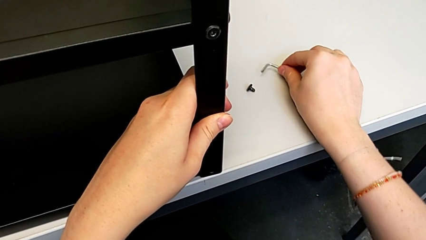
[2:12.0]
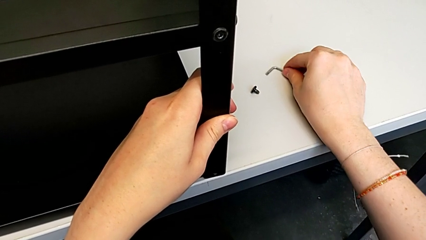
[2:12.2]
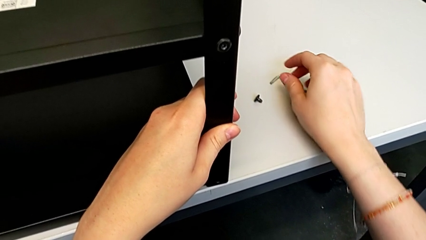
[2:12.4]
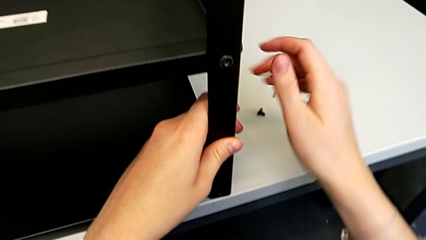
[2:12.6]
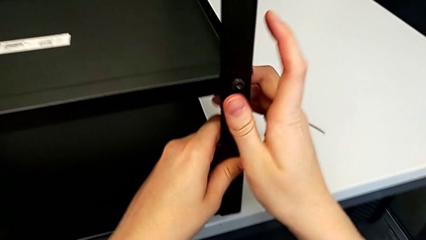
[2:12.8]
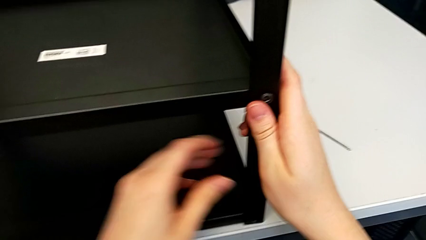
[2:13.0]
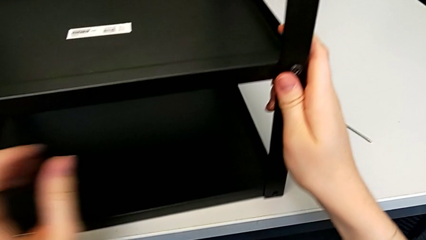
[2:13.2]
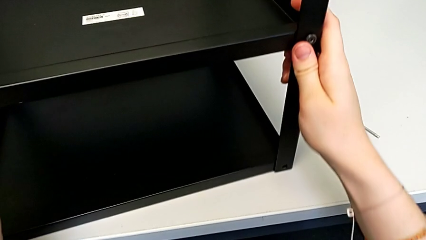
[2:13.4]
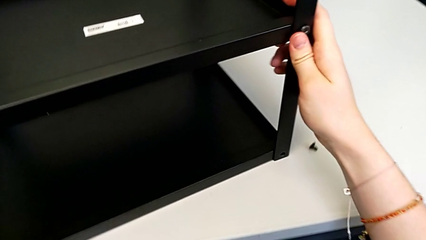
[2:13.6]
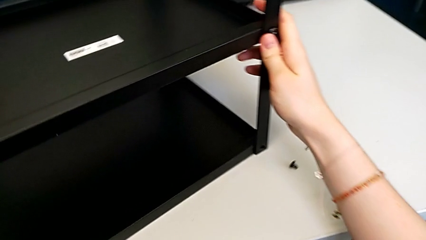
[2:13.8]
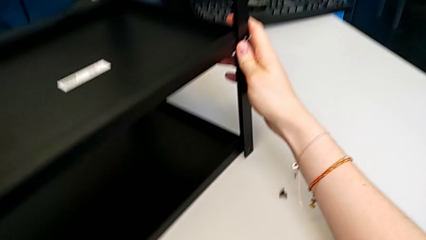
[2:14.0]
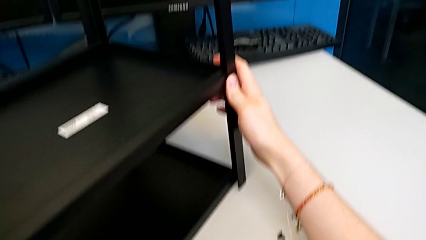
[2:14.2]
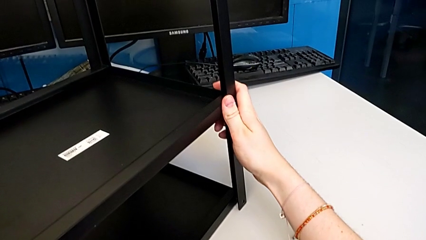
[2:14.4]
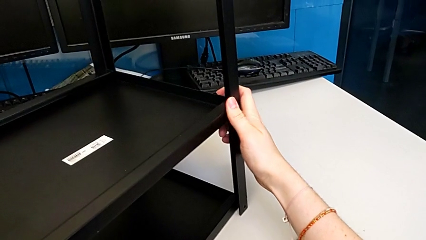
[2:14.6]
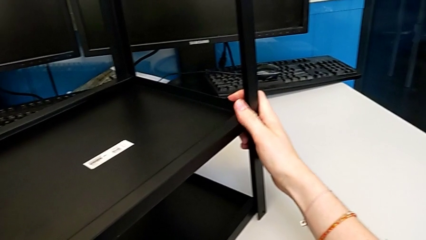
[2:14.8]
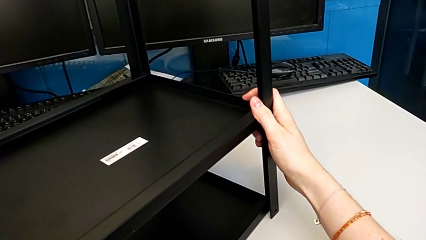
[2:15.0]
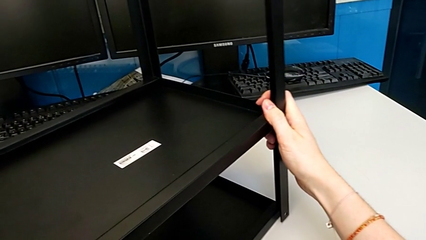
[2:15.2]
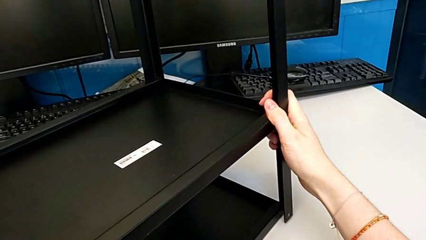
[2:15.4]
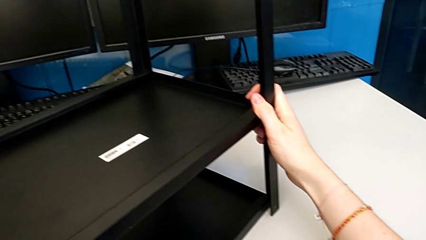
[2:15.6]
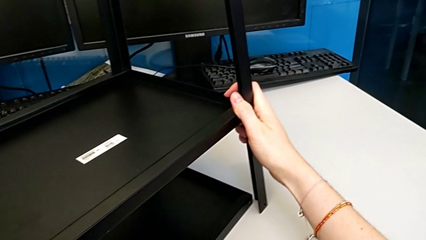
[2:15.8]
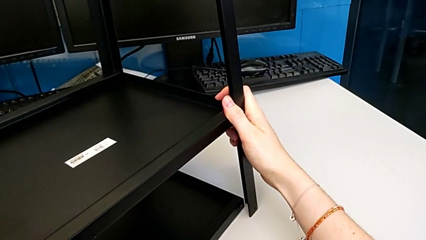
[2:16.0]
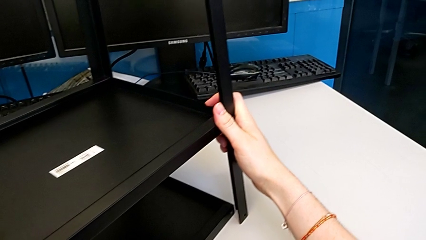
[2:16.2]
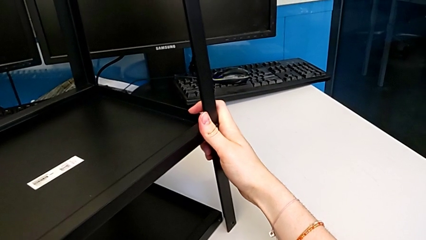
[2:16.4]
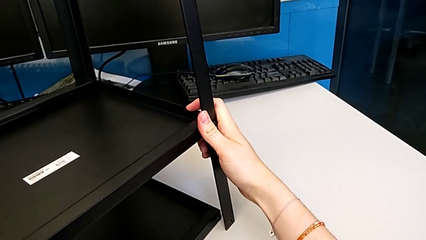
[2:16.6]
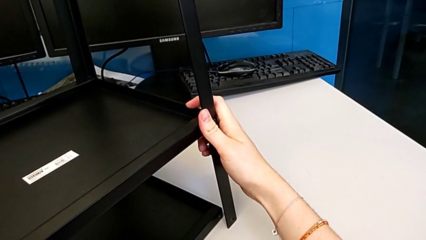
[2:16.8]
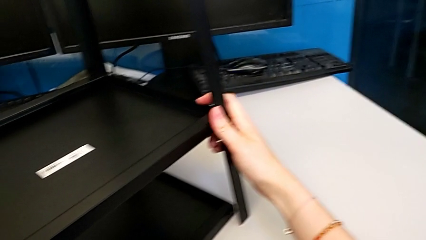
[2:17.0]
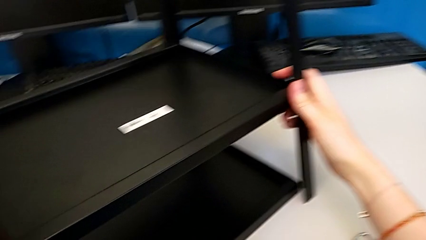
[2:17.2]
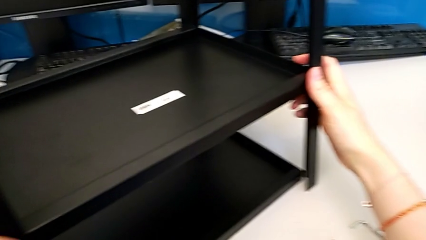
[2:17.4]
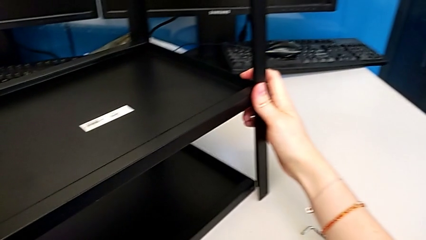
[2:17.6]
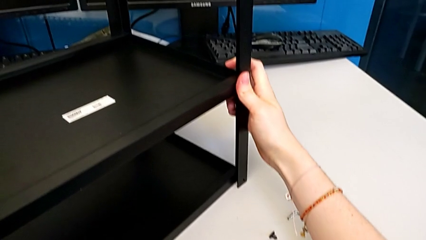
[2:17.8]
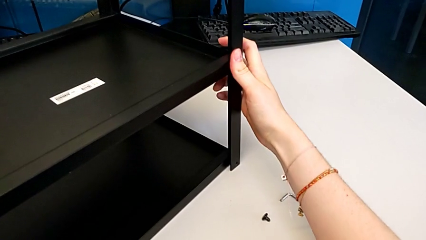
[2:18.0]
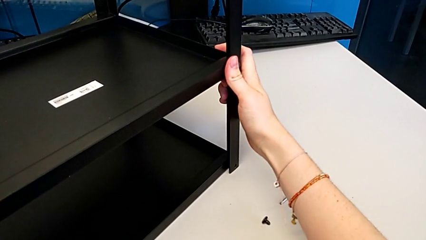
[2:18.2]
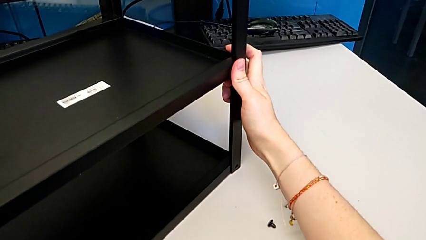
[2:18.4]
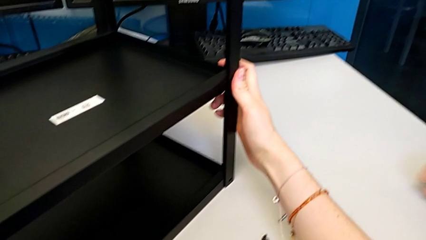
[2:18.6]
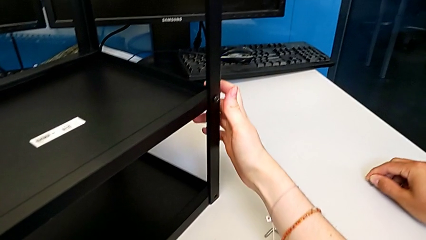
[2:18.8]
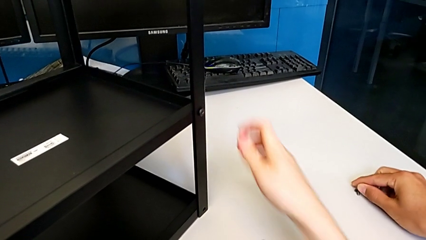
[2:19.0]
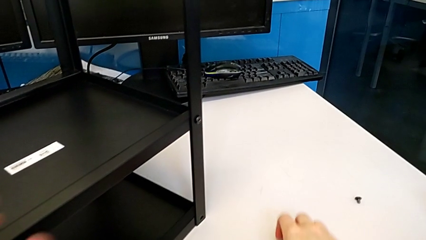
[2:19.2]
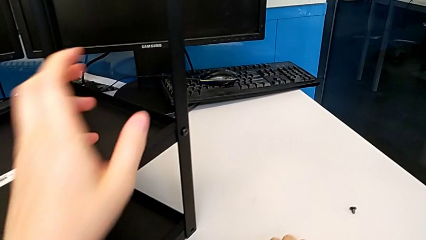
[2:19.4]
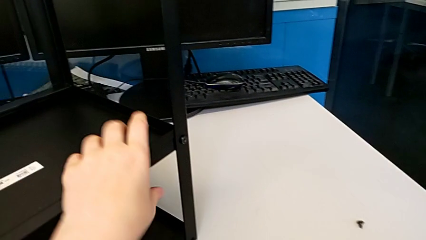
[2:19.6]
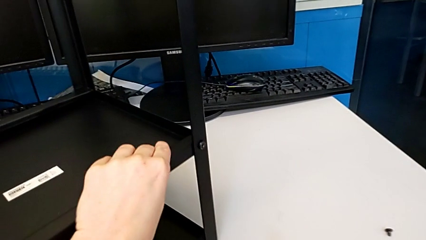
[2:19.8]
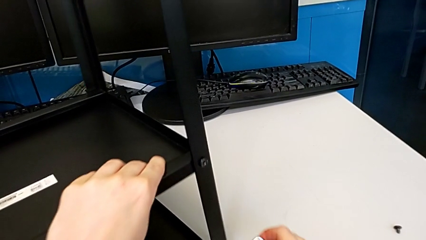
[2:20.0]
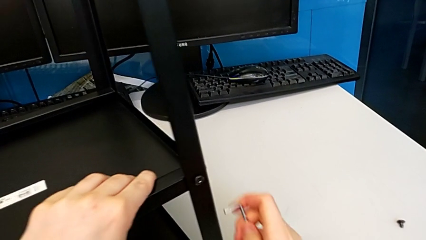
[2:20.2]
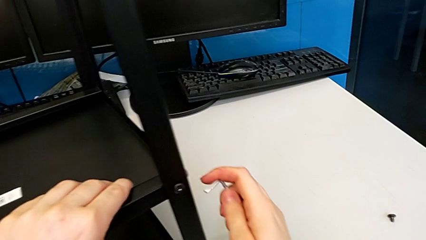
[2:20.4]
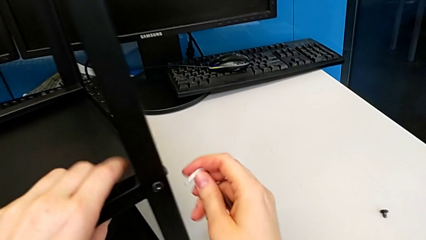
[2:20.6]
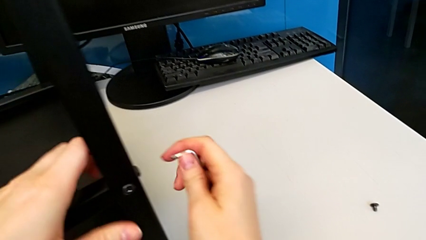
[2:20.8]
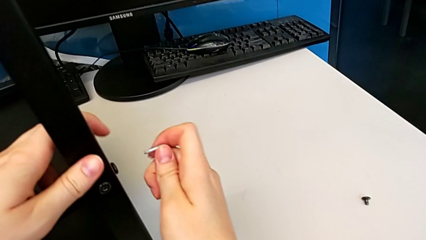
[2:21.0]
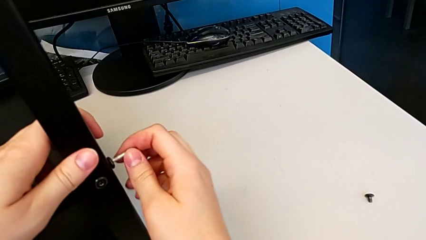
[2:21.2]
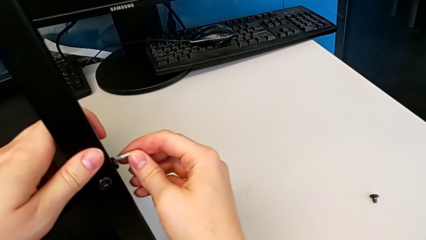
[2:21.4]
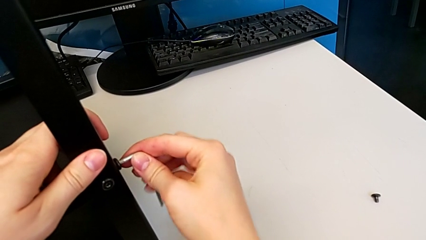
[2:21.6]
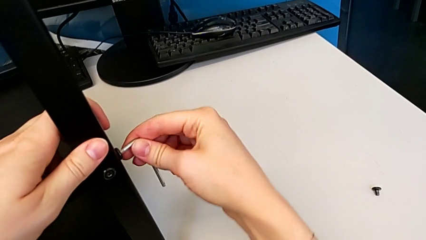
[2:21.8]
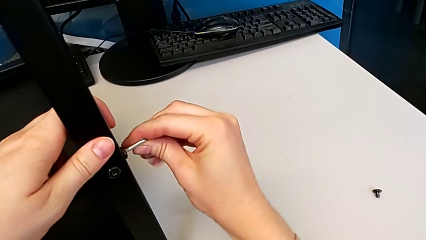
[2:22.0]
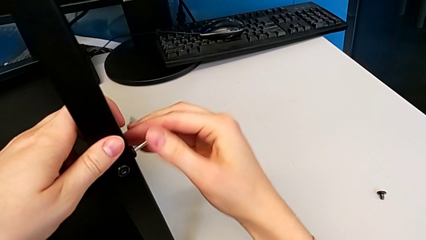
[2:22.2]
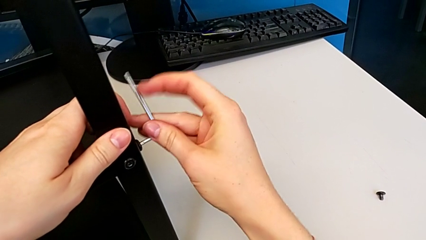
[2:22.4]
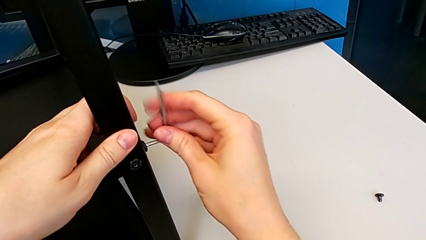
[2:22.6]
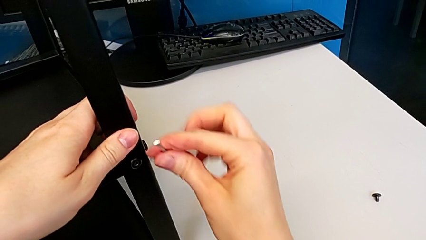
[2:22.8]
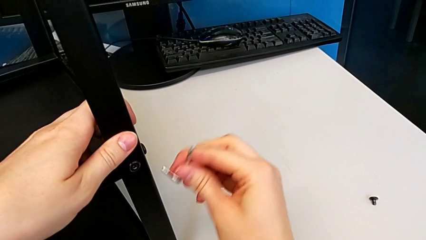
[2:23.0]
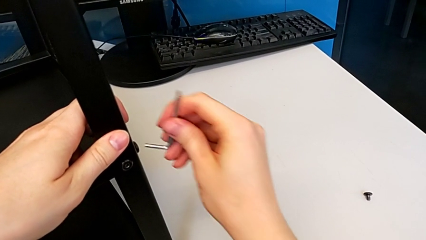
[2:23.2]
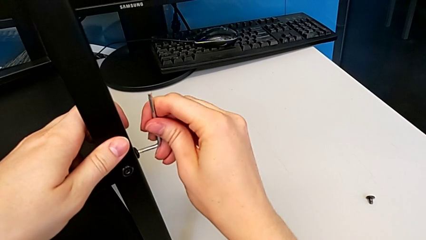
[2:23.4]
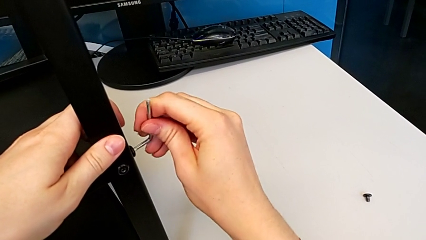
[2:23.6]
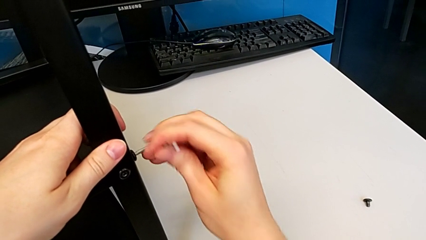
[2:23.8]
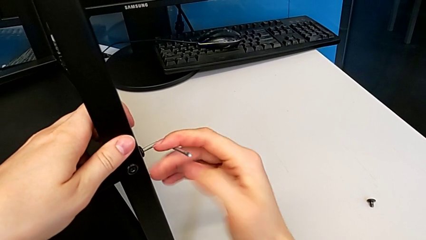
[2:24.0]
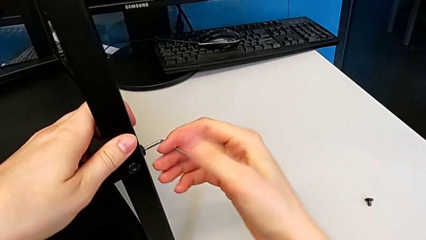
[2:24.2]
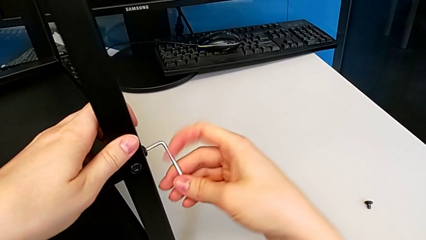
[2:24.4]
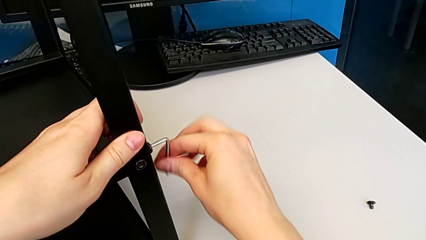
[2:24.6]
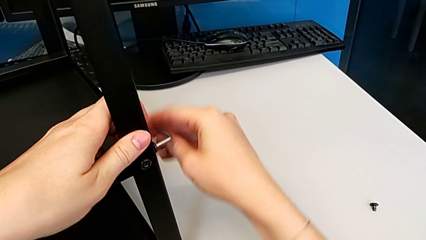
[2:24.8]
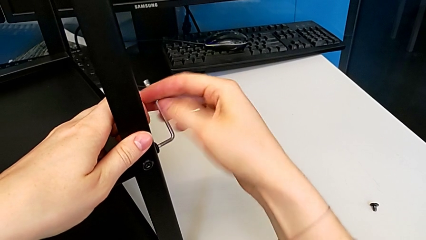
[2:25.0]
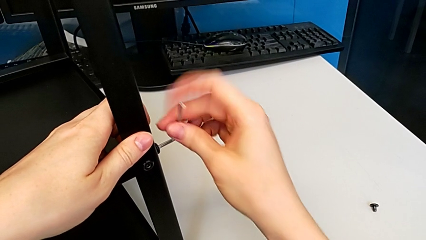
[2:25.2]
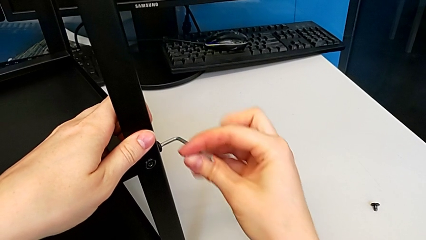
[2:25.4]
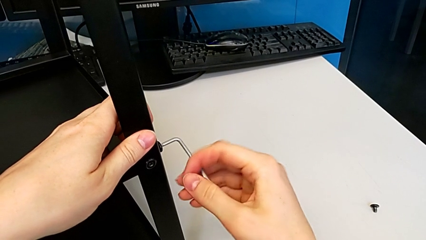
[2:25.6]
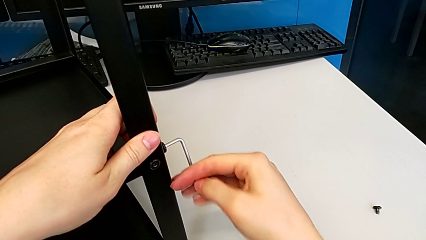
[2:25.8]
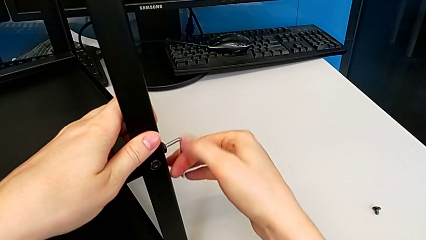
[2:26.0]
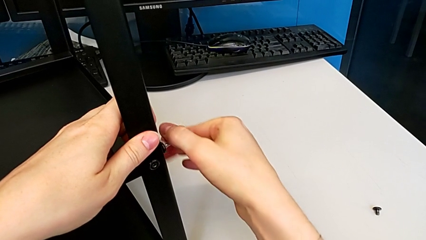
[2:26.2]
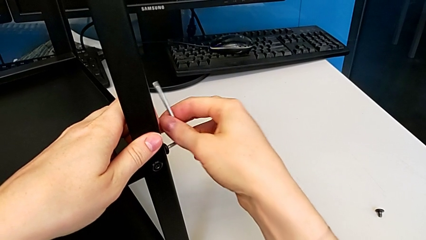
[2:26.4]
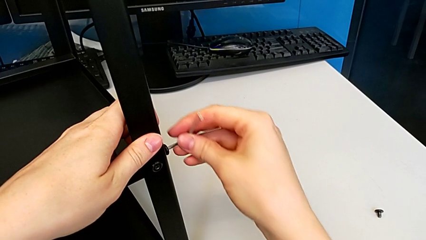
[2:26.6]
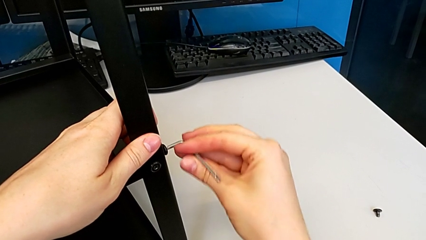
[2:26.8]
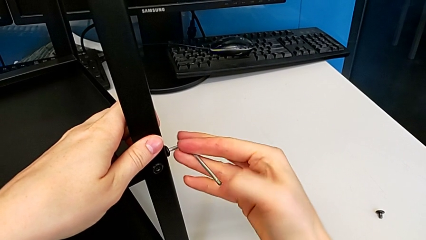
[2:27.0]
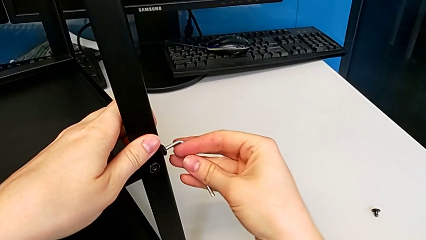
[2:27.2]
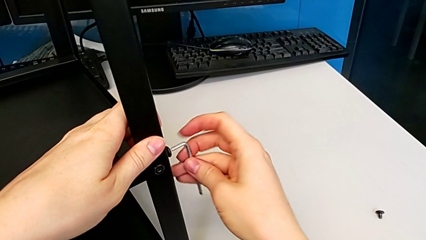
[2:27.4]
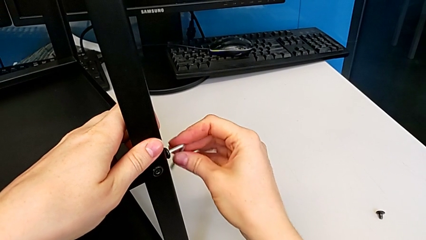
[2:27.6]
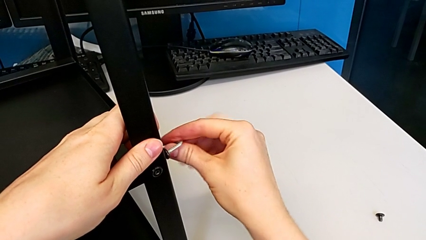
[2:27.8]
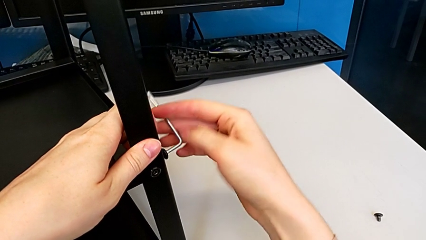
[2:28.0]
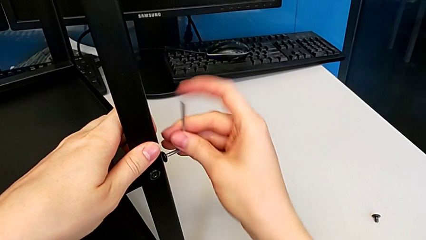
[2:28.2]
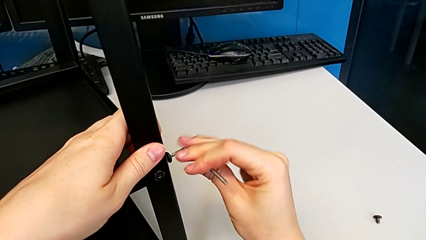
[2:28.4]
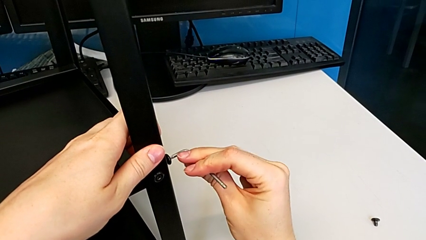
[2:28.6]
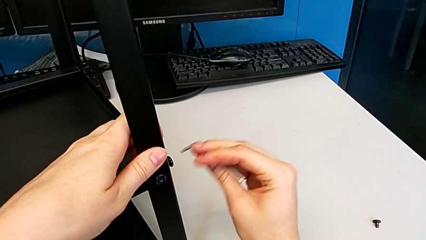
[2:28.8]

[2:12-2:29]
The camera wearer is disassembling the first leg. They rotate the nightstand, insert the Allen wrench, unscrew the hex socket head and withdraw the Allen wrench.
